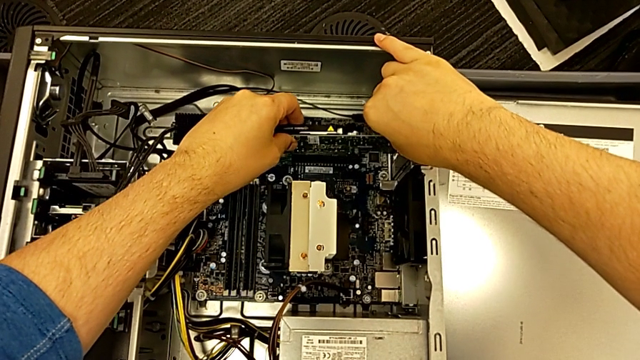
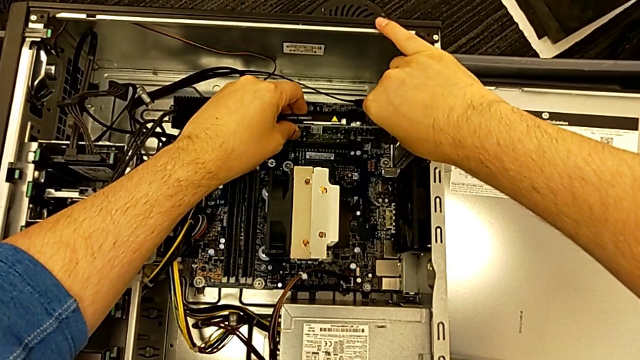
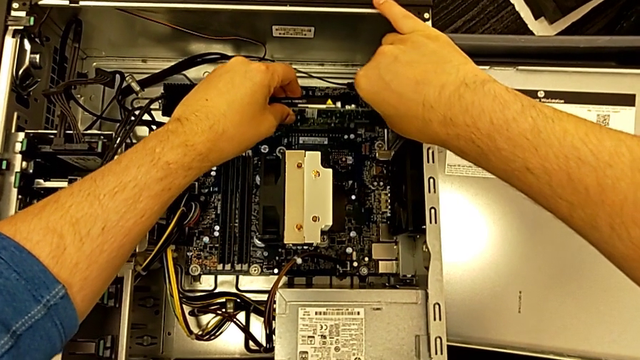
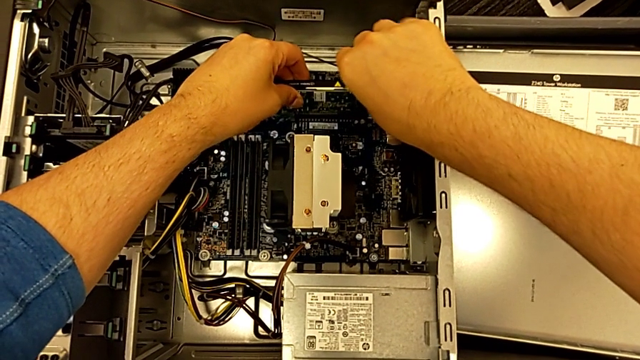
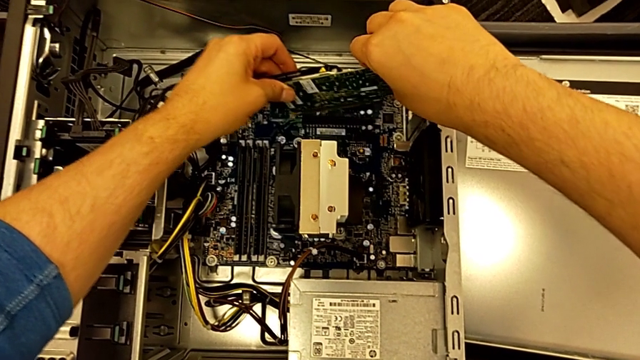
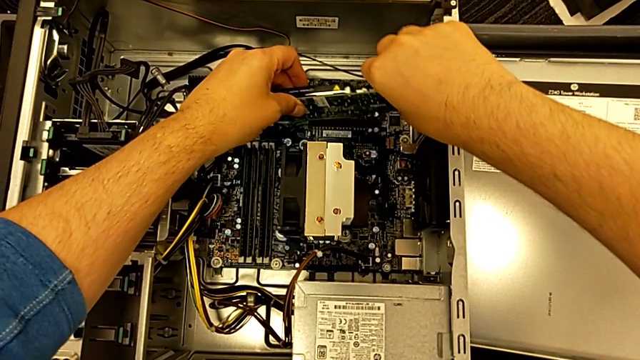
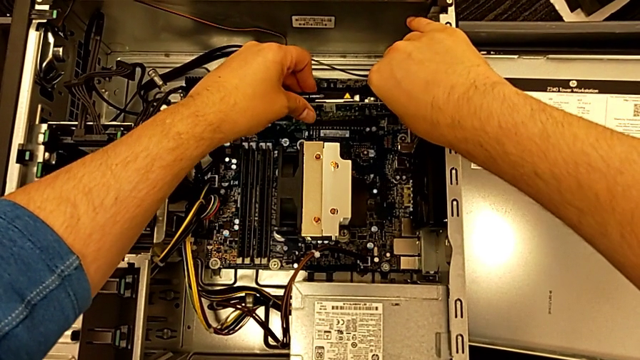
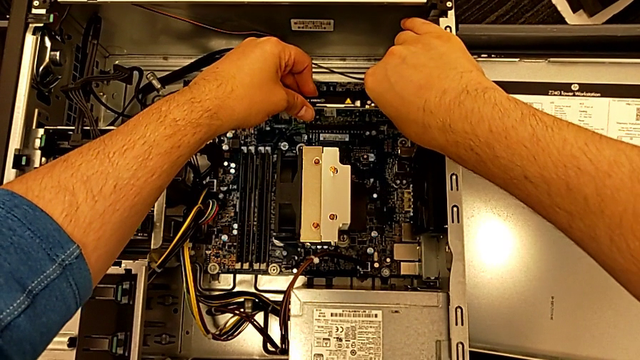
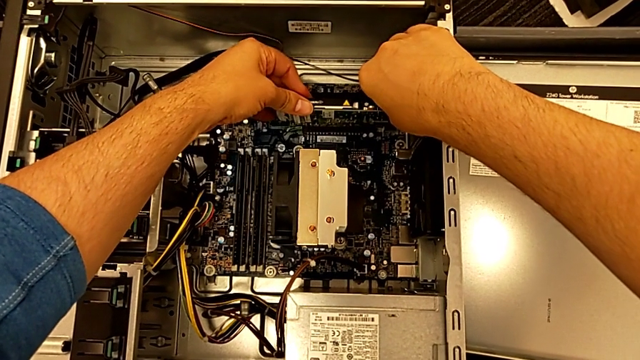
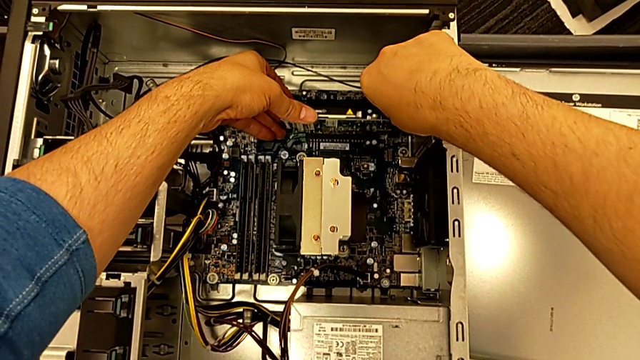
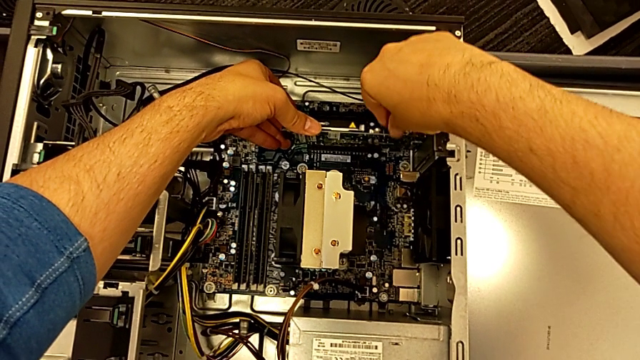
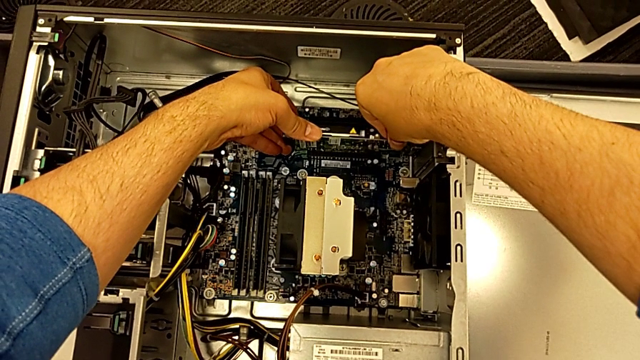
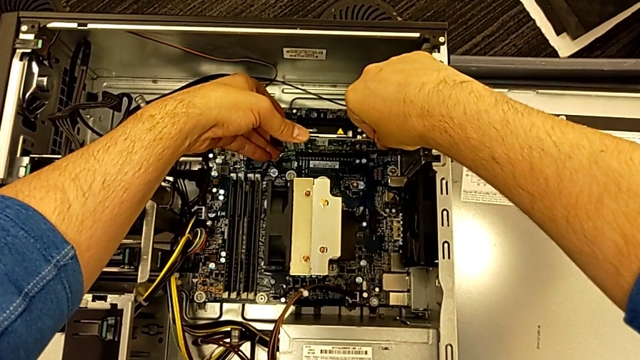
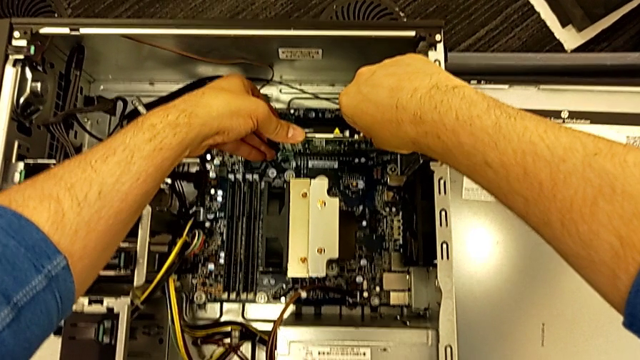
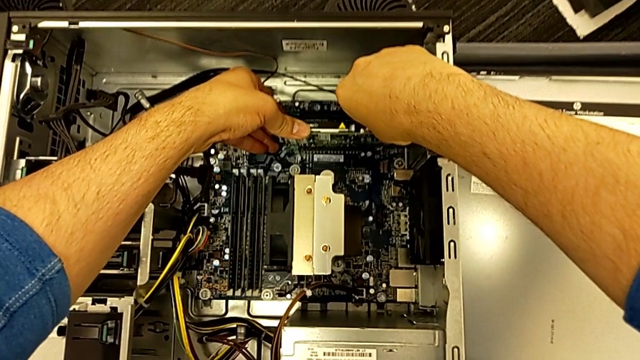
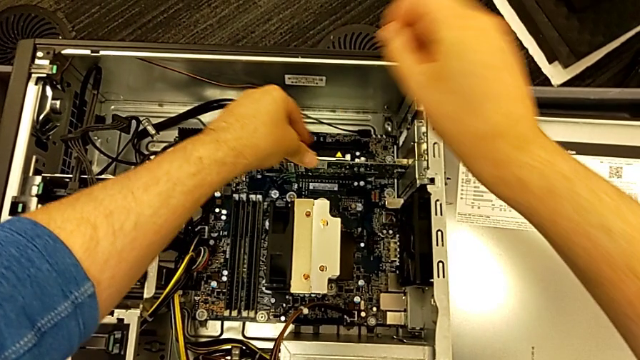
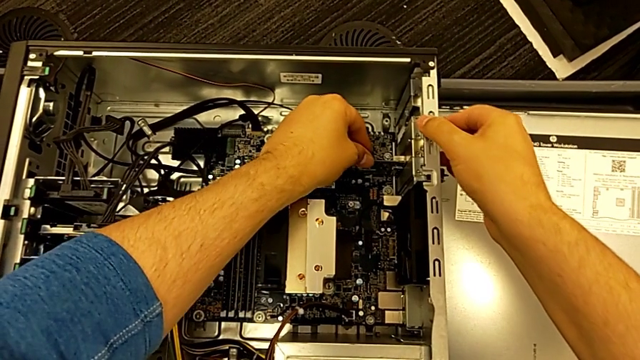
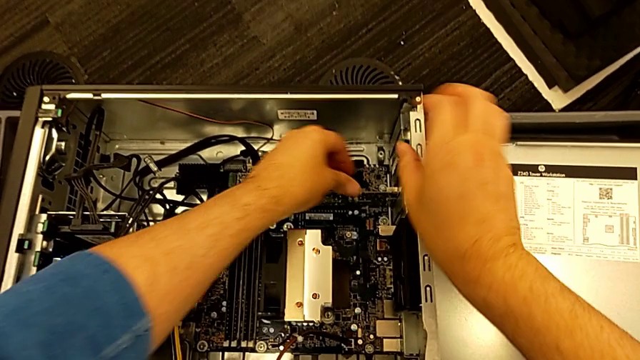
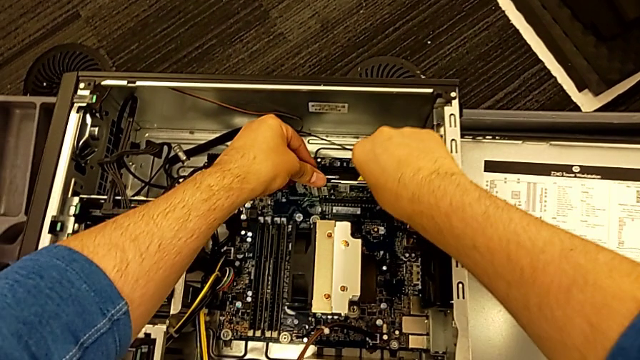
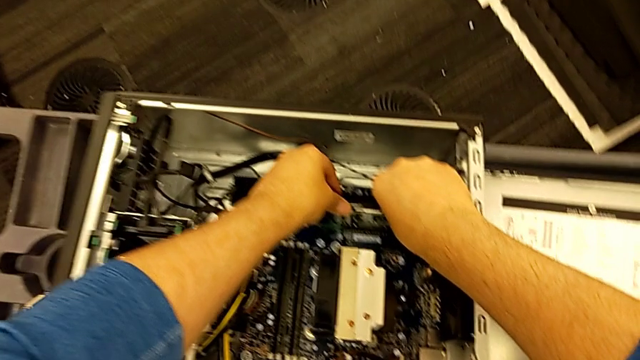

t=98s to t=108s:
The camera wearer is attaching the first graphic card to the computer tower. They insert the first graphic card and press it.

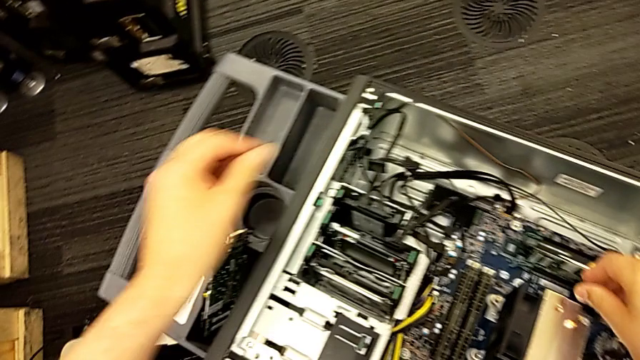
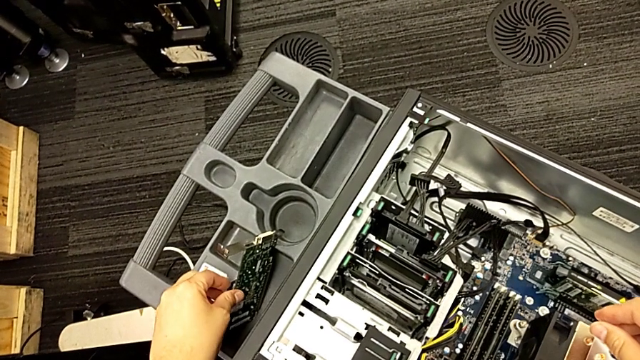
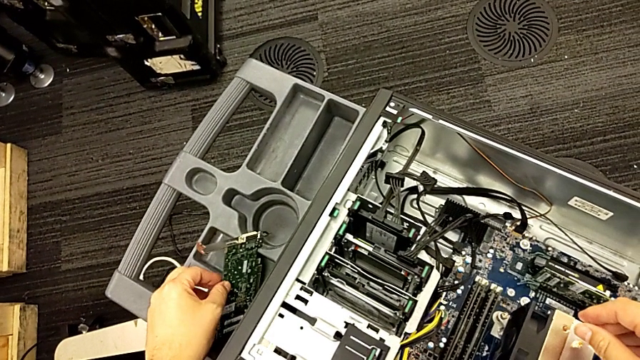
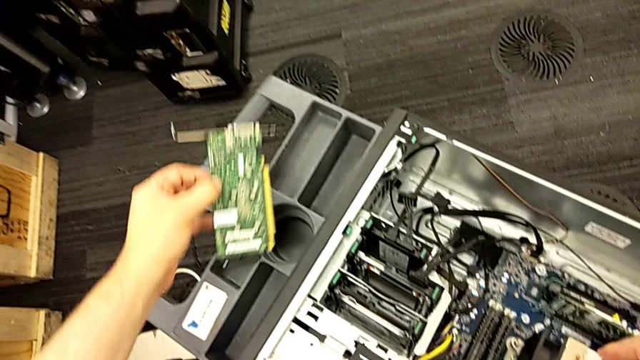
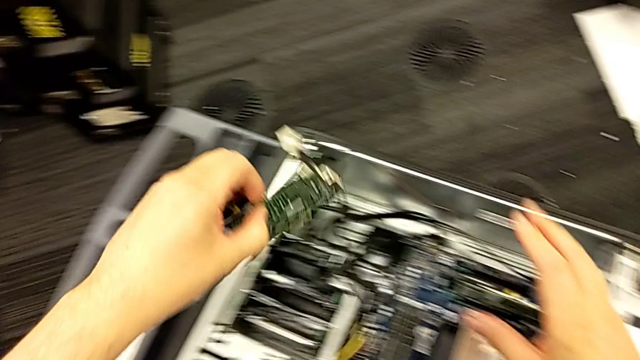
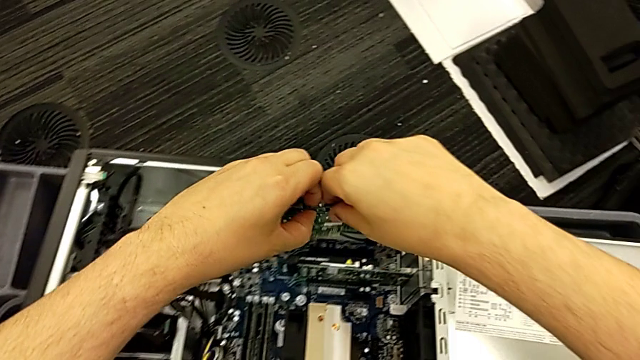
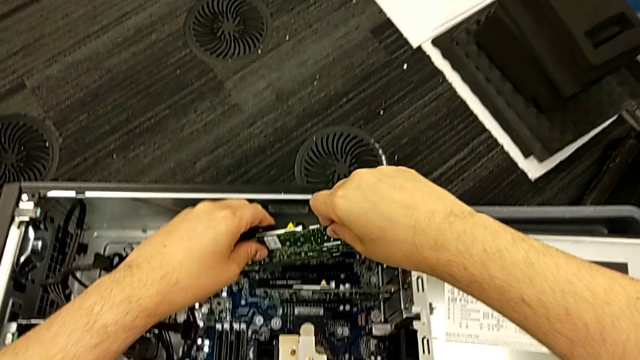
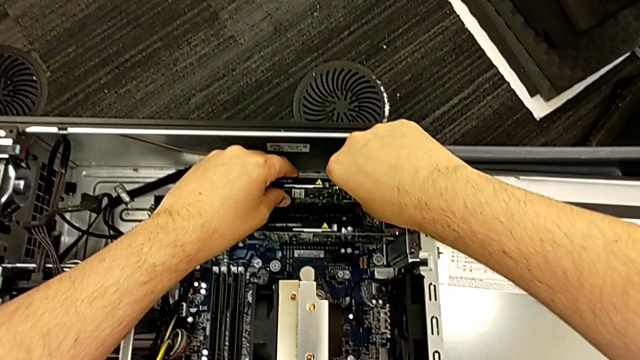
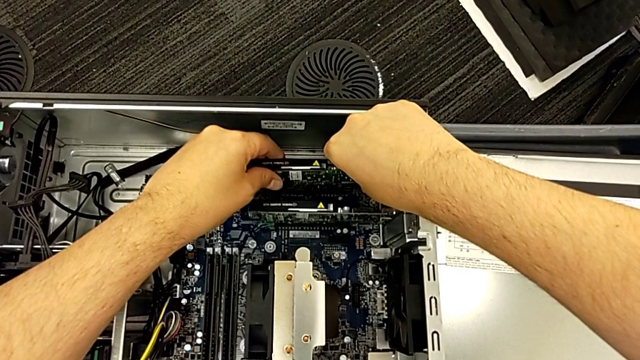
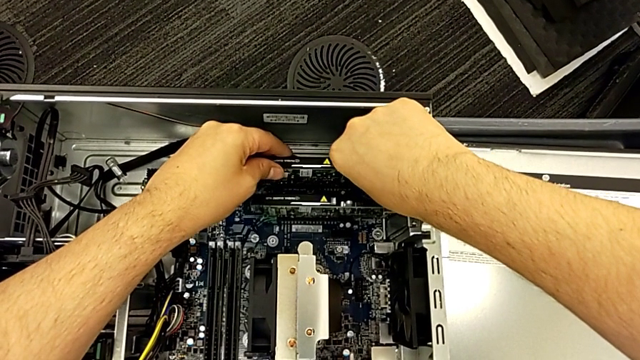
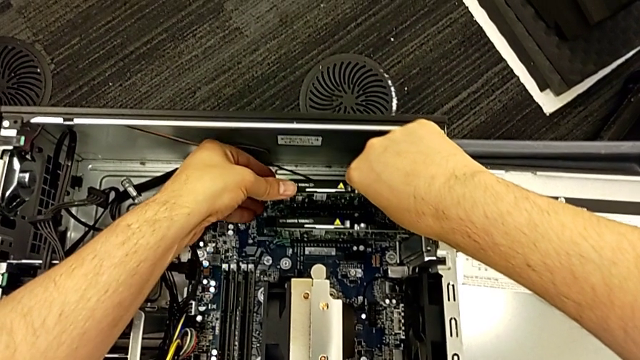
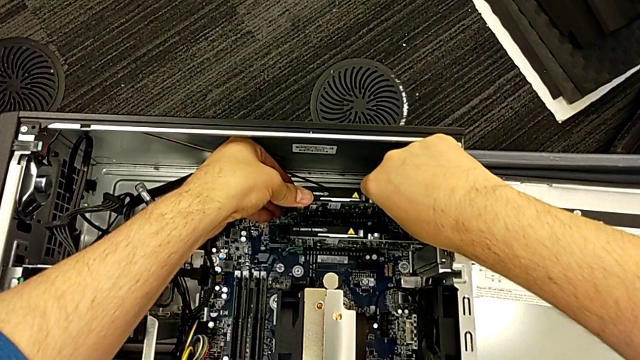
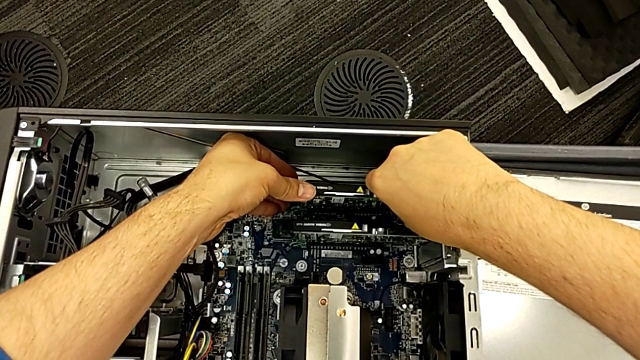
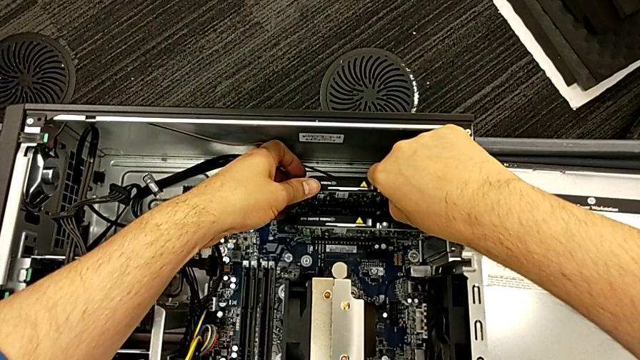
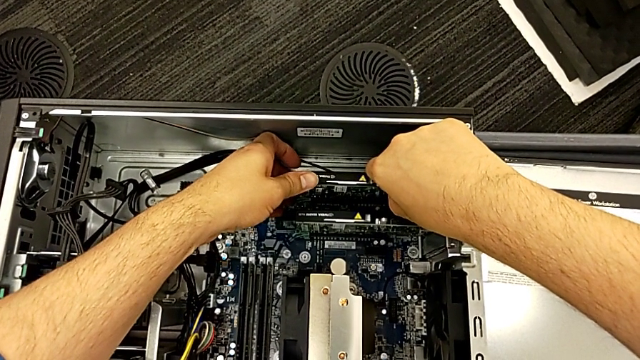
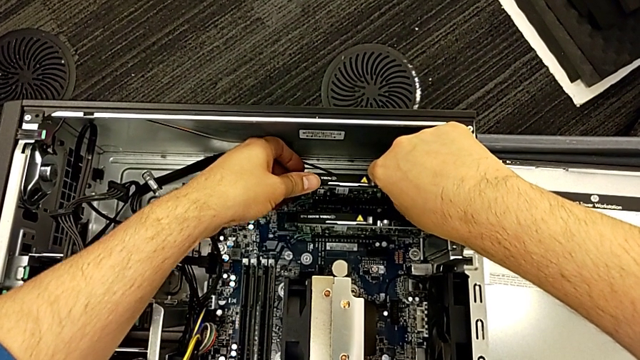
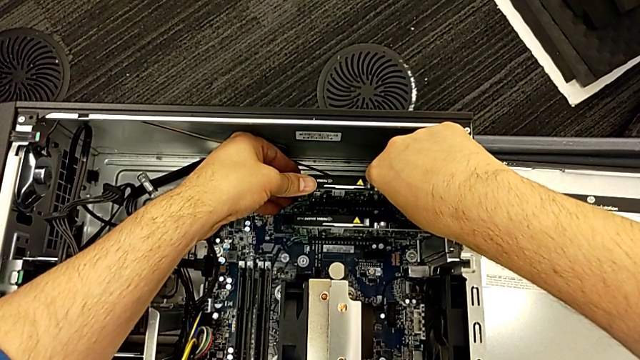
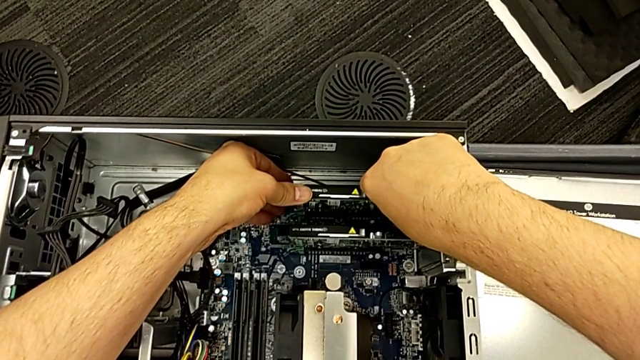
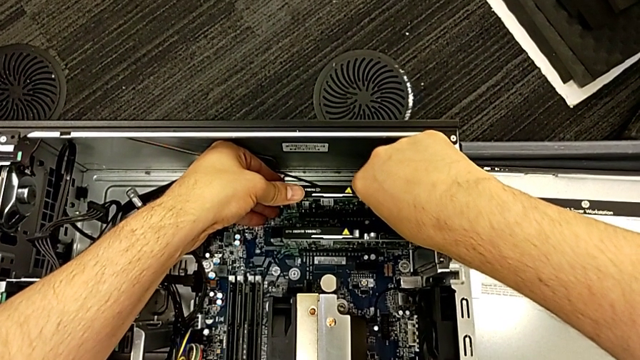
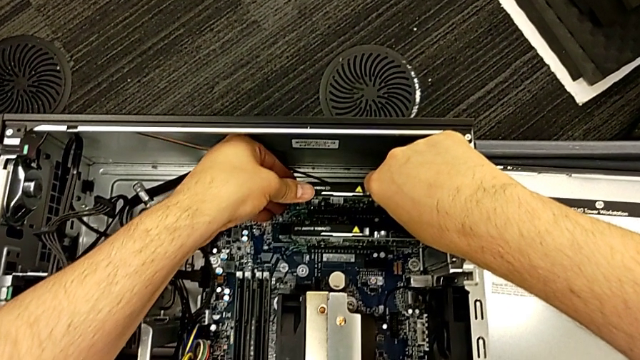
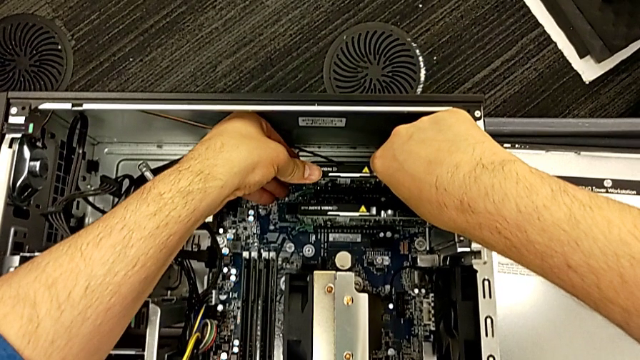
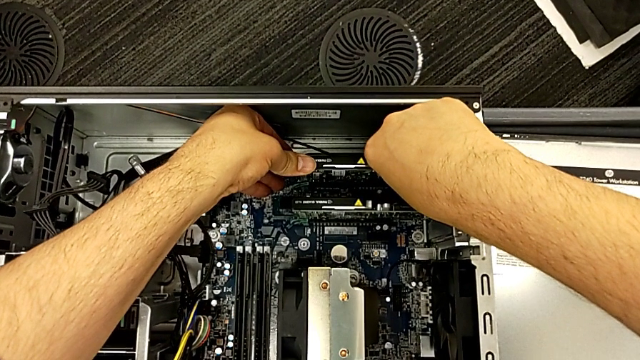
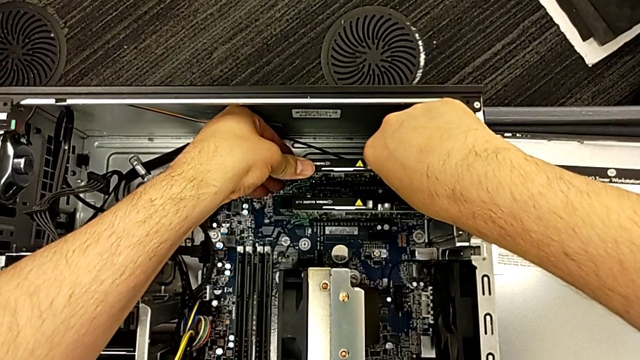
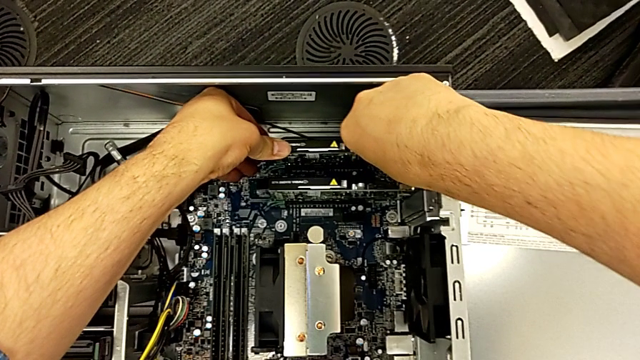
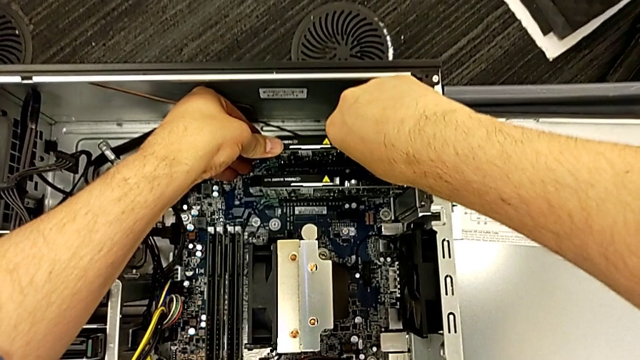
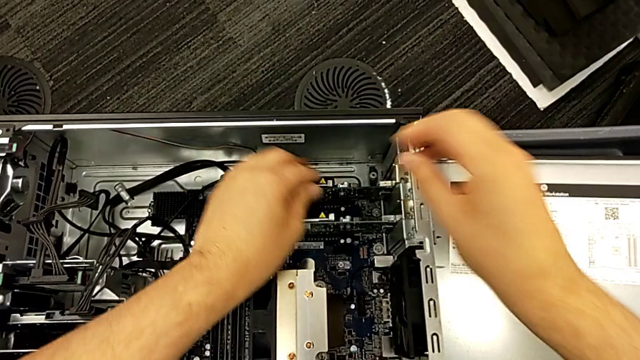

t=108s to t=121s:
The camera wearer is attaching the second graphic card to the computer tower. They grab the second graphic card, place the graphic card and insert the second graphic card.
